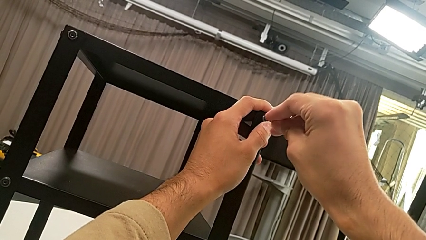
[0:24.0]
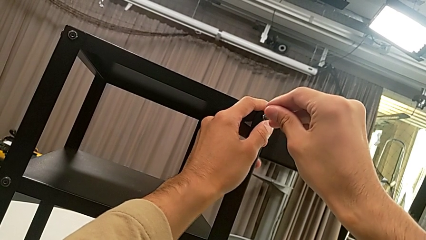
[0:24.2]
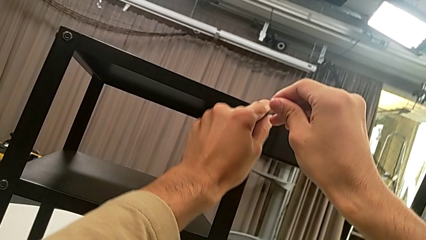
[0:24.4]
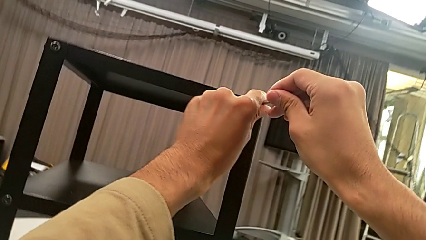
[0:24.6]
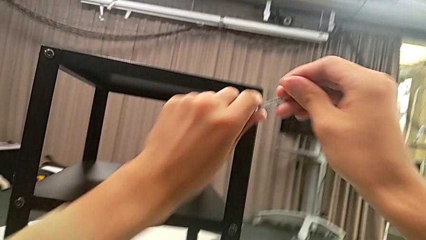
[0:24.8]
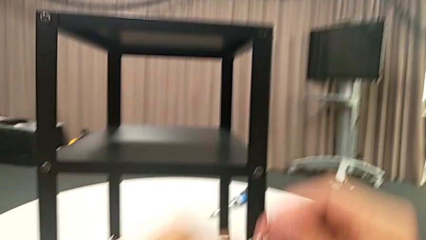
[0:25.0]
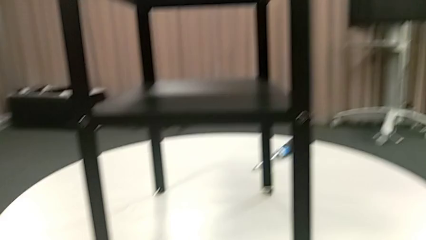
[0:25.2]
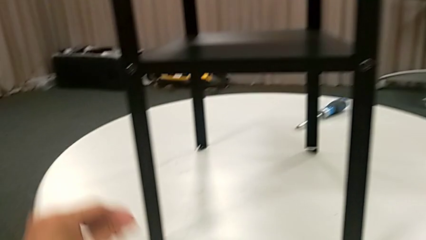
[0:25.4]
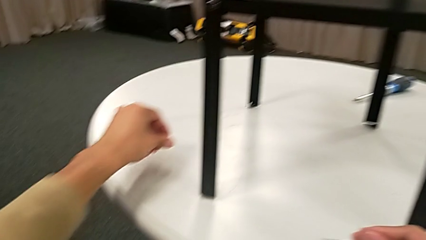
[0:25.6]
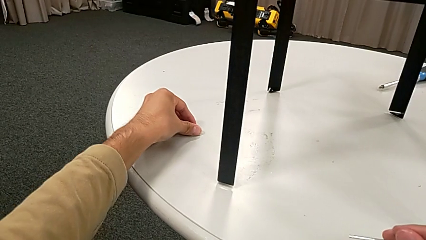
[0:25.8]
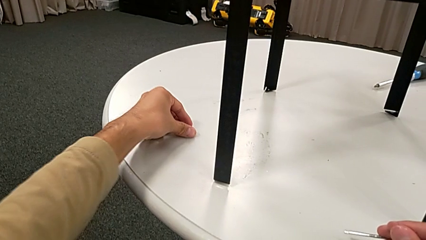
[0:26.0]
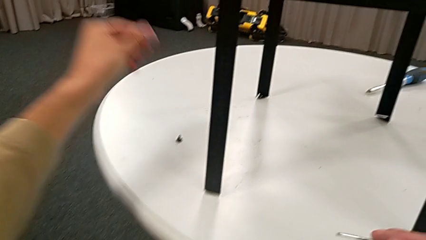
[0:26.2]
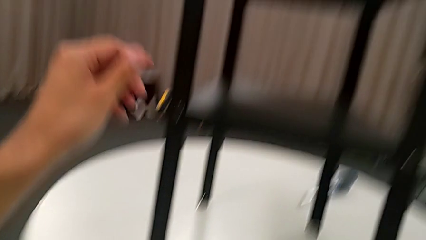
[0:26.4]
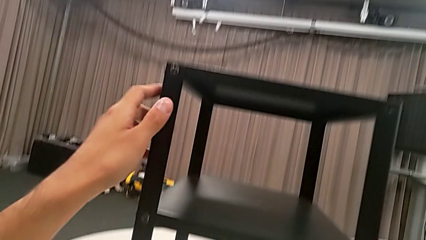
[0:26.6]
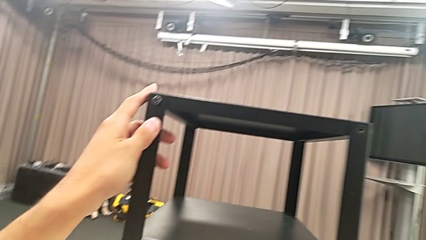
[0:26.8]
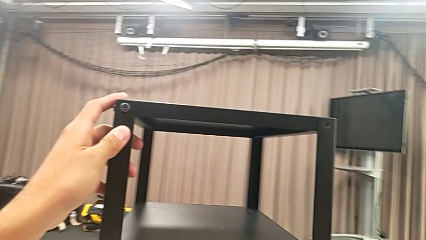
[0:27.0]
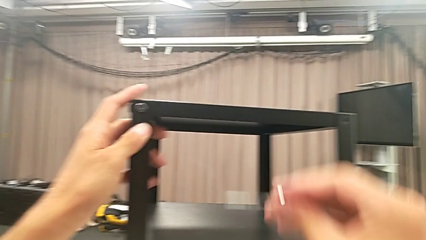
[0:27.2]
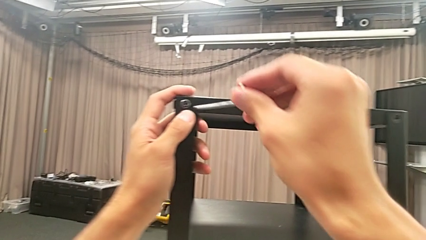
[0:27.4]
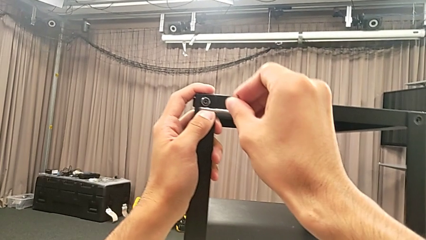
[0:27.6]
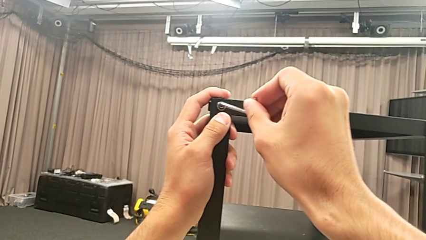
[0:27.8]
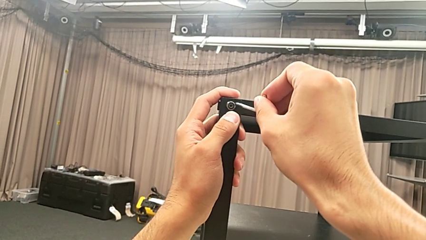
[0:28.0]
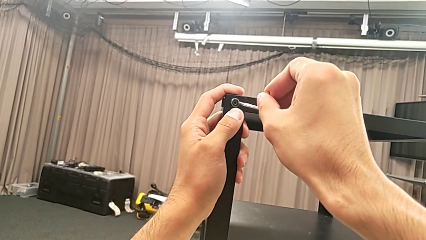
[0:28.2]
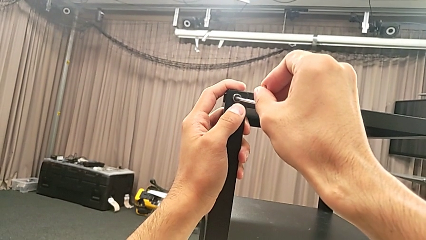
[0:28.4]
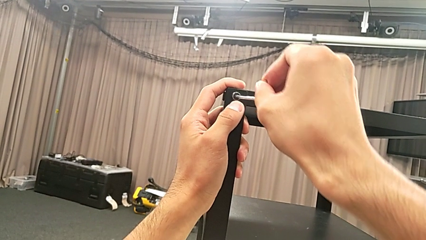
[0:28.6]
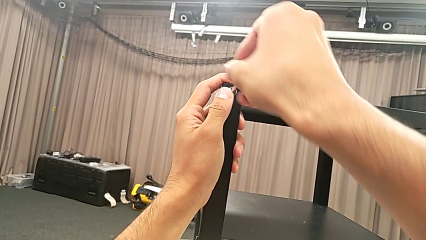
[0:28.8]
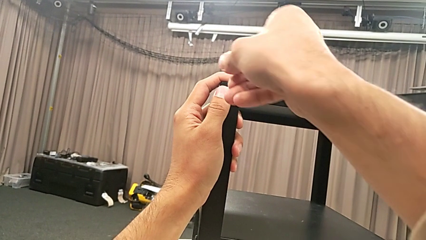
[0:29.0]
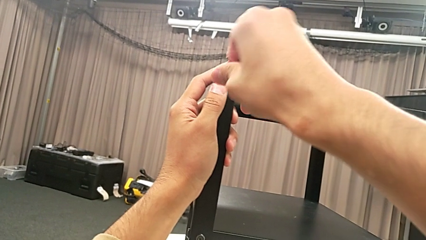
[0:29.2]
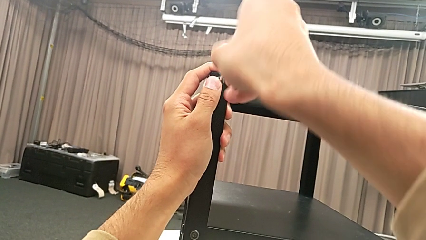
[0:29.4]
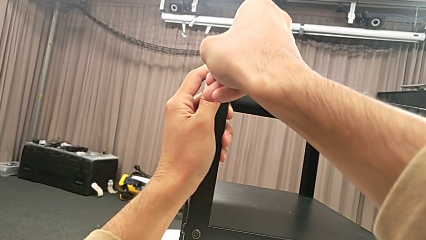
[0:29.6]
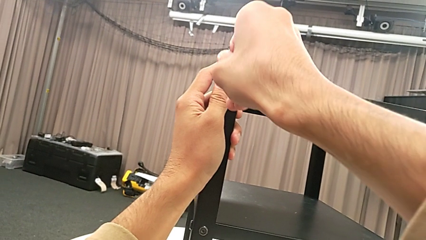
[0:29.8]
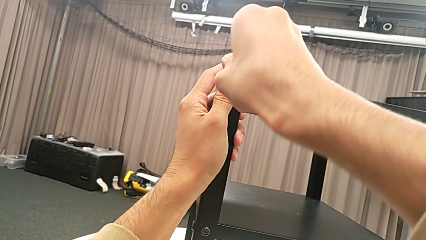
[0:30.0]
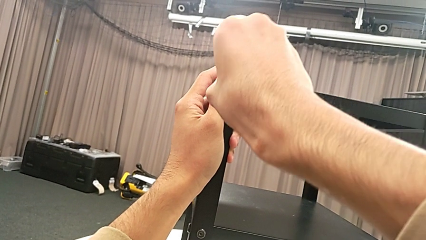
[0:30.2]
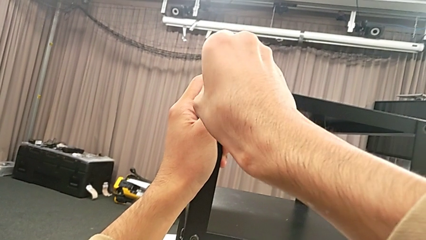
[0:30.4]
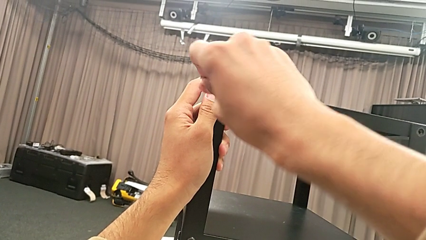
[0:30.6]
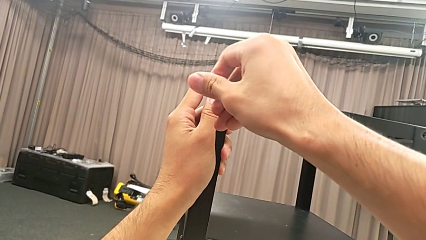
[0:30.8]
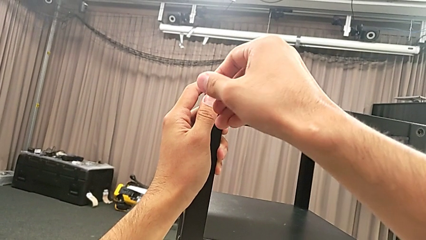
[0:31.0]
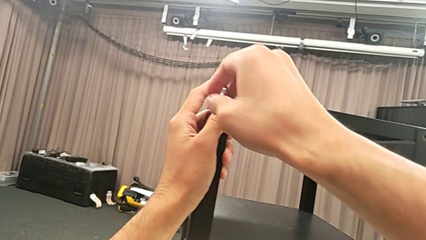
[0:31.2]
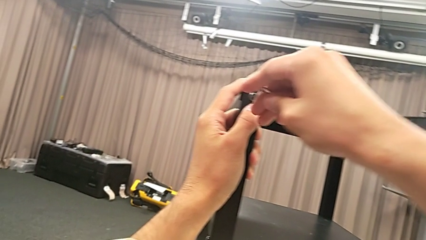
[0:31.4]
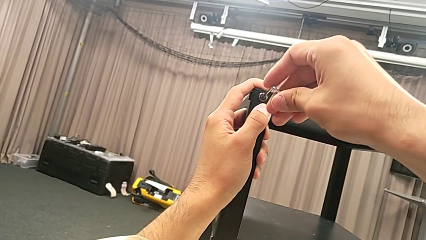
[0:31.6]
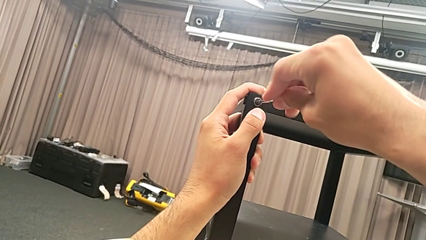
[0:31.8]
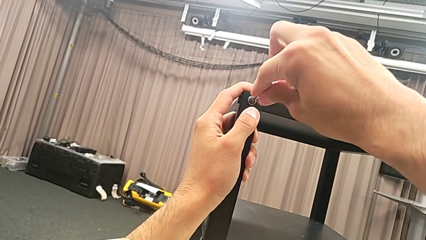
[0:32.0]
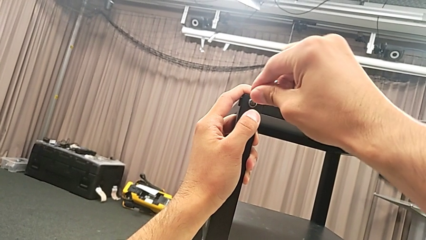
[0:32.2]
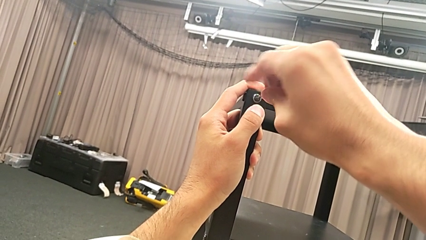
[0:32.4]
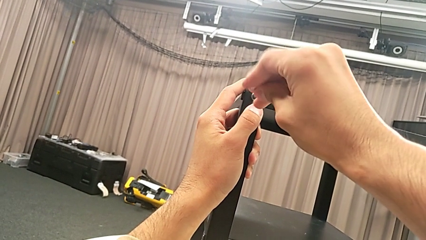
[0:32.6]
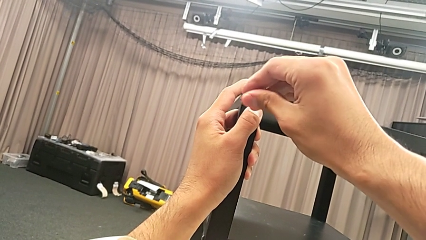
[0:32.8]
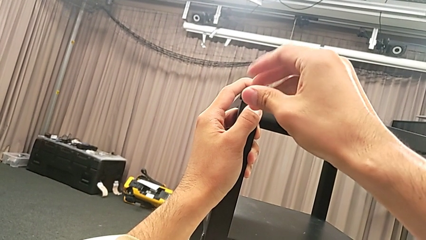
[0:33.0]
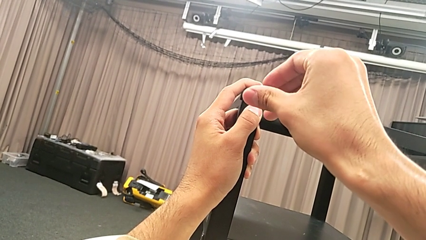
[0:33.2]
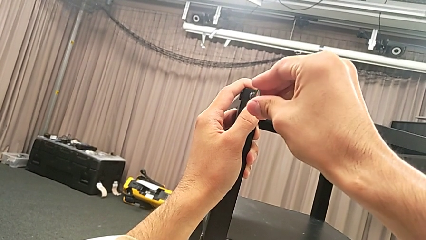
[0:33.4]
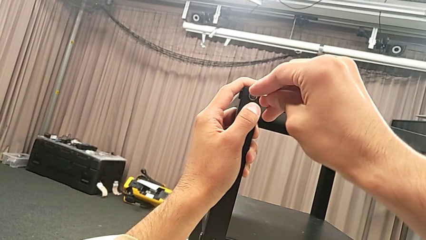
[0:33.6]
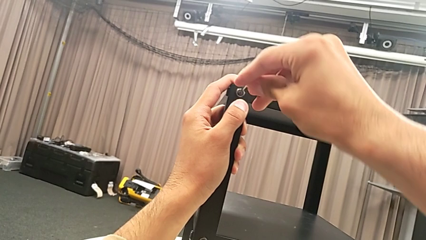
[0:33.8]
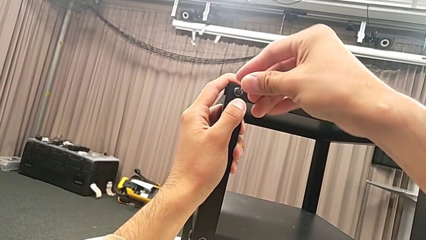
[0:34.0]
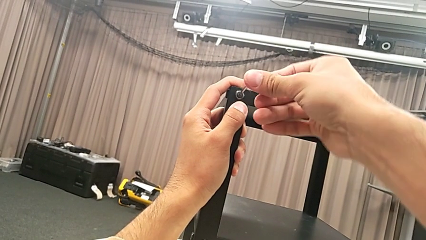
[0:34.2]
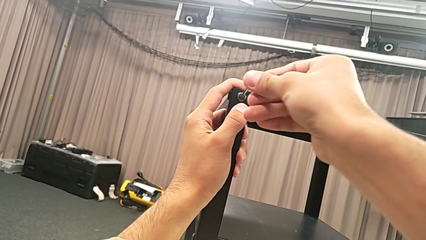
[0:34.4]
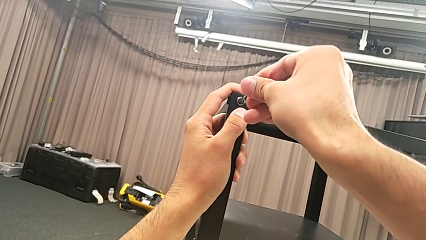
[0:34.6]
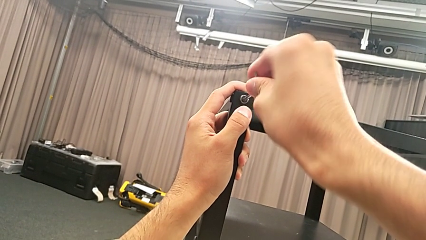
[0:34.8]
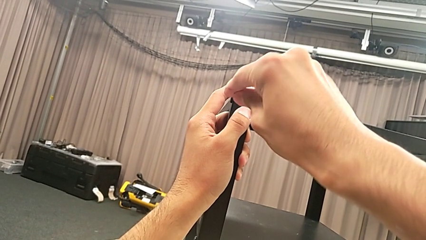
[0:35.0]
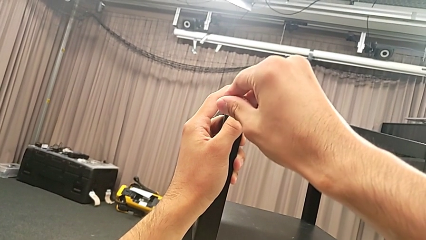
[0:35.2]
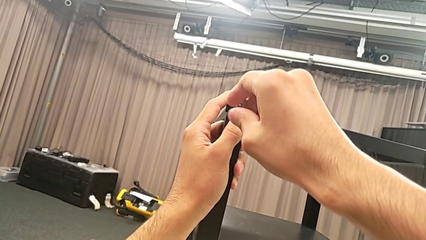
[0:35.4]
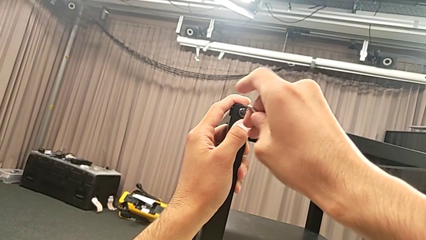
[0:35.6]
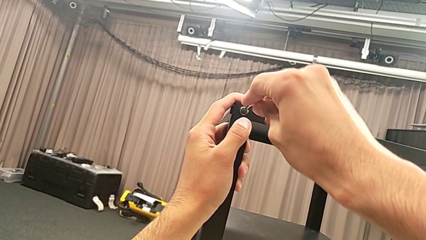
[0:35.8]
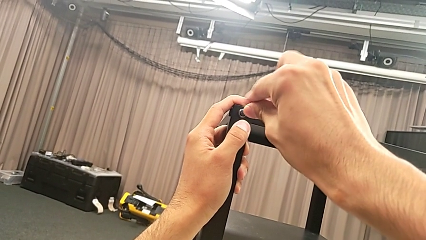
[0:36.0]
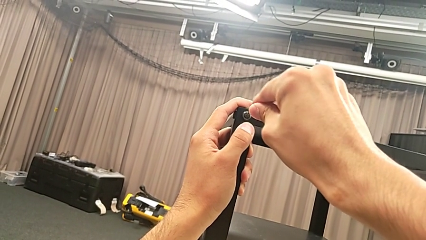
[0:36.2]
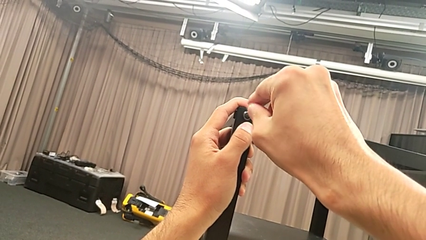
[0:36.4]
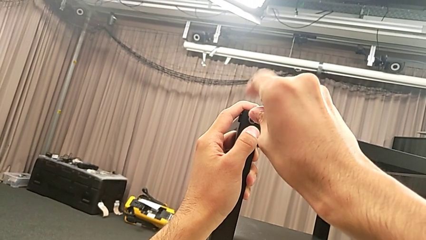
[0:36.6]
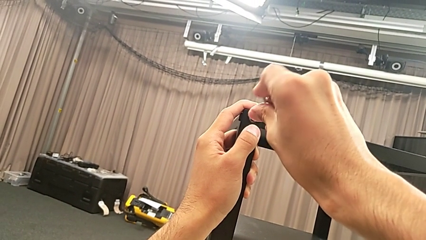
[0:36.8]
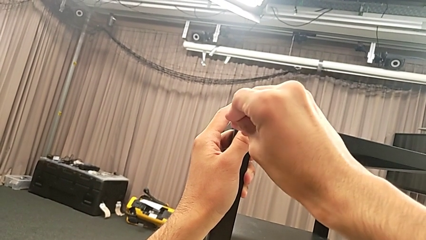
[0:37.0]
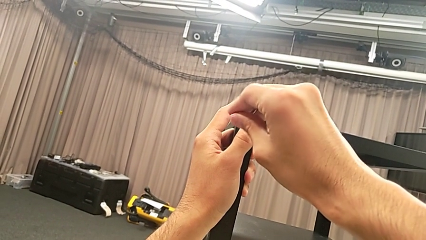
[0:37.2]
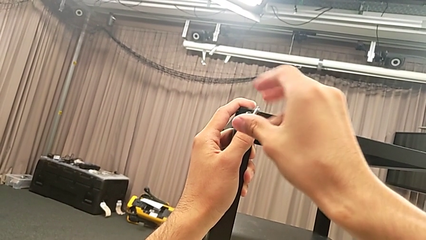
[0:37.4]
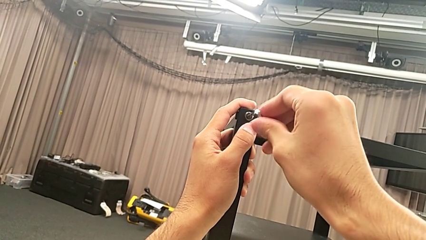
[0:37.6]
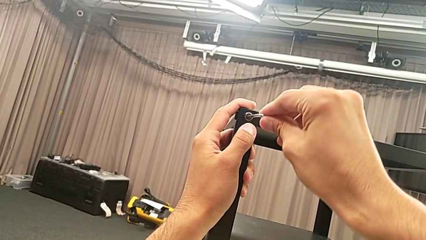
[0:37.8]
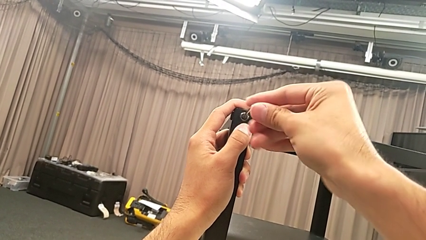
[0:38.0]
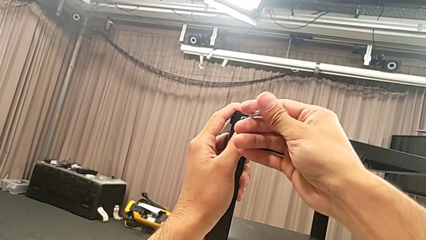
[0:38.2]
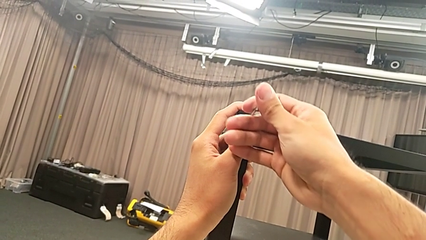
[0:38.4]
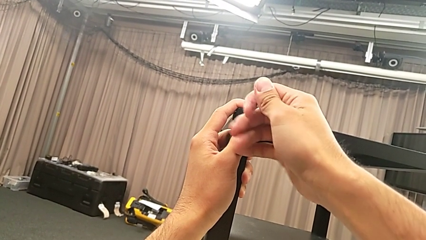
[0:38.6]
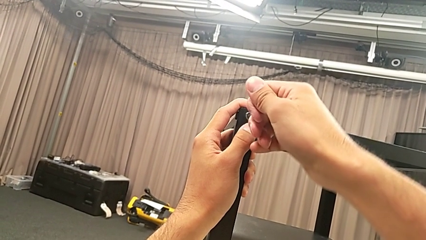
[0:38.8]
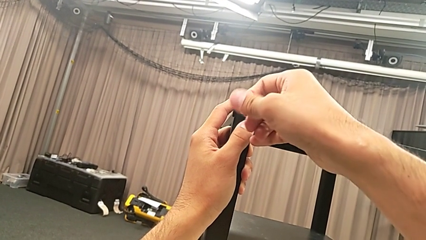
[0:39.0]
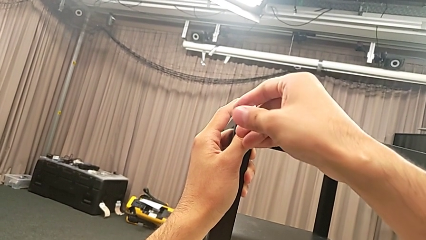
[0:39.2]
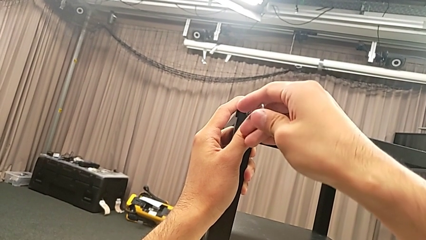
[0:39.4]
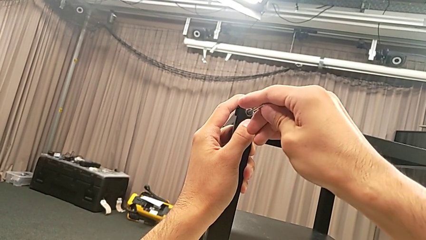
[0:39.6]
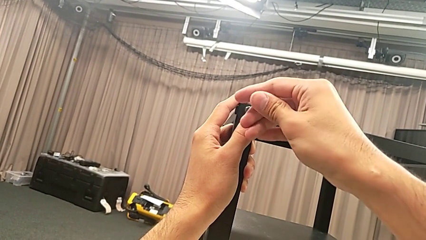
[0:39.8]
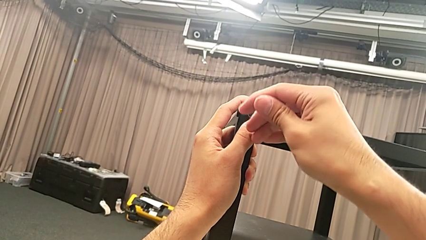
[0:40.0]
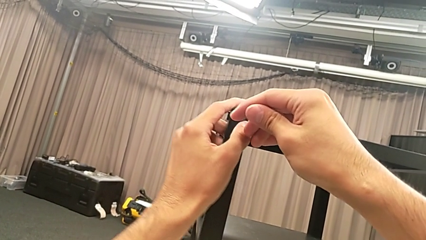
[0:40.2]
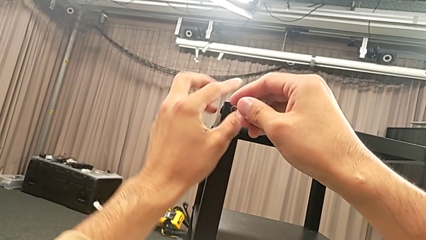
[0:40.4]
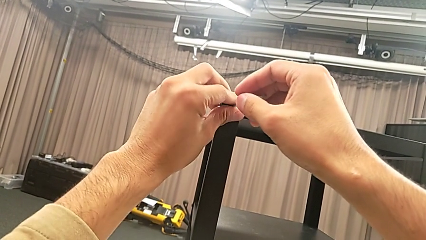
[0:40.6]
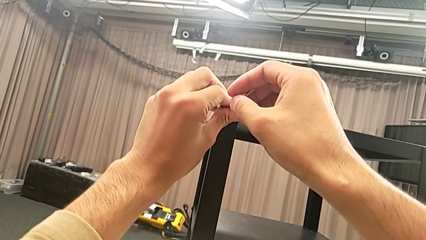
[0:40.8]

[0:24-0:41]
The camera wearer is unscrewing the second hex socket head on the second leg. They disassemble the hex socket head with the right hand, withdraw the Allen wrench with the right hand, place the hex socket head, grab the nightstand, approach the hex socket head, insert the Allen wrench, unscrew the hex socket head and disassemble it.
